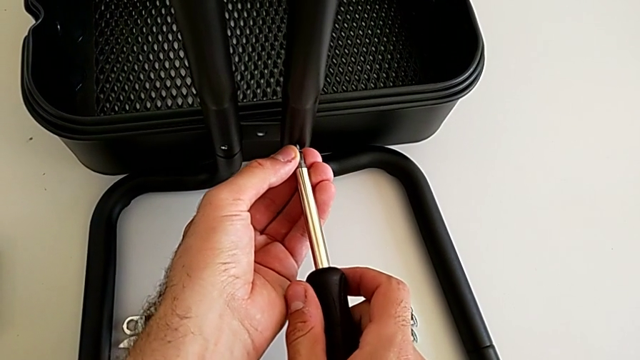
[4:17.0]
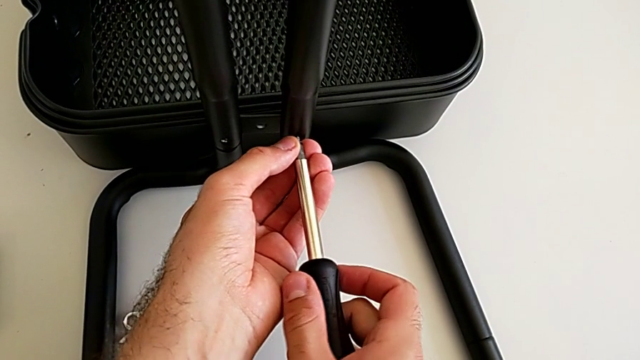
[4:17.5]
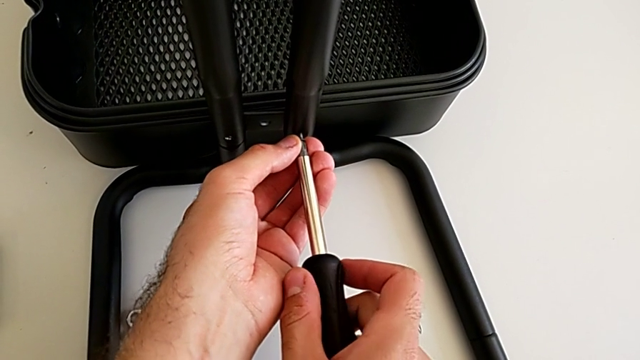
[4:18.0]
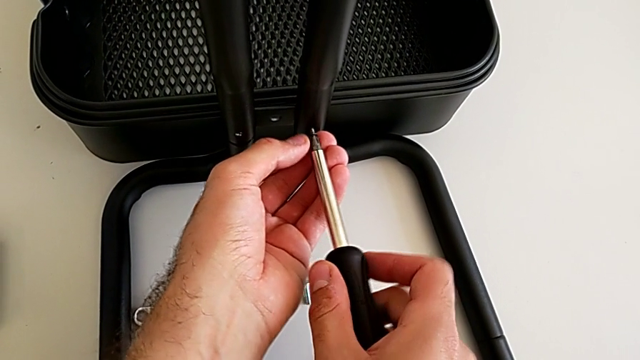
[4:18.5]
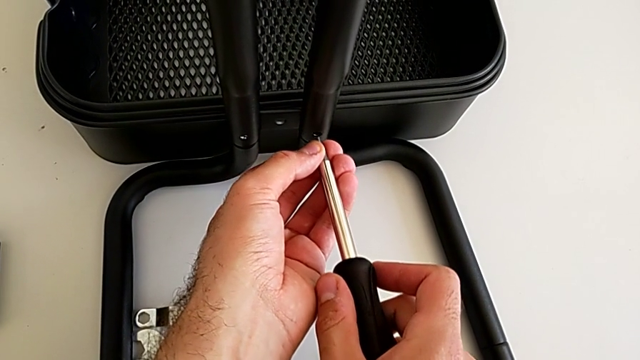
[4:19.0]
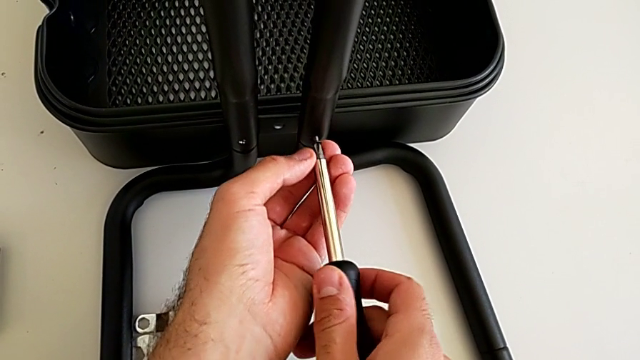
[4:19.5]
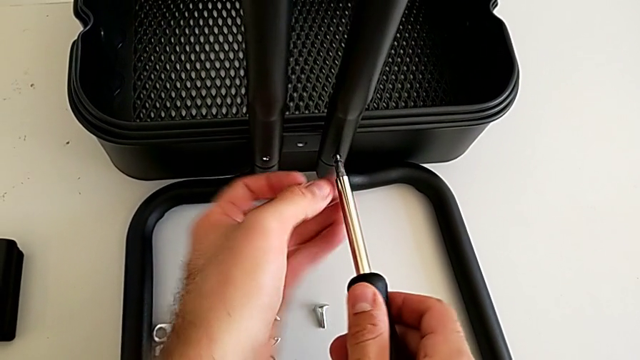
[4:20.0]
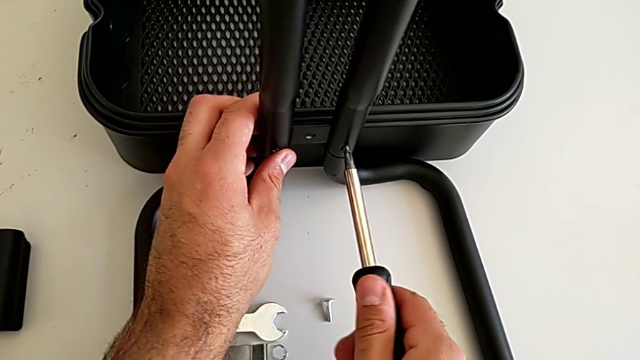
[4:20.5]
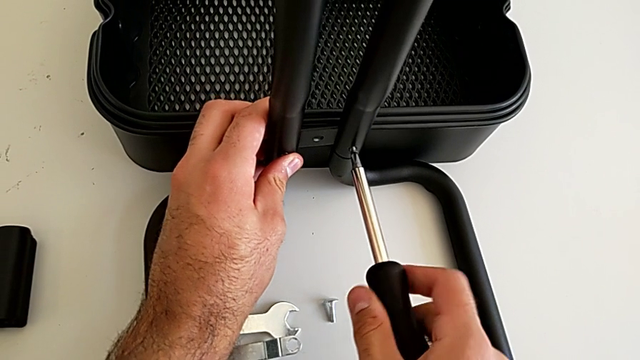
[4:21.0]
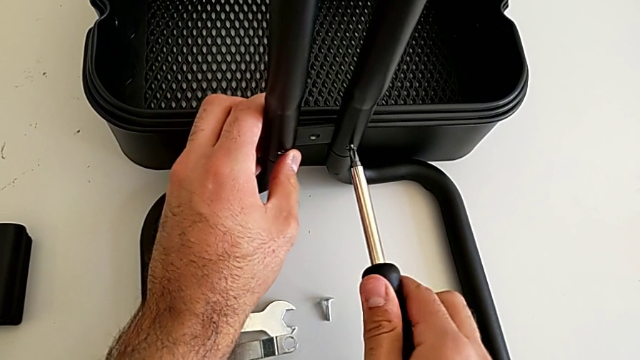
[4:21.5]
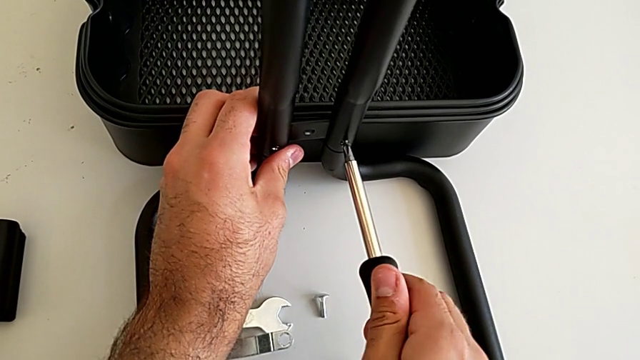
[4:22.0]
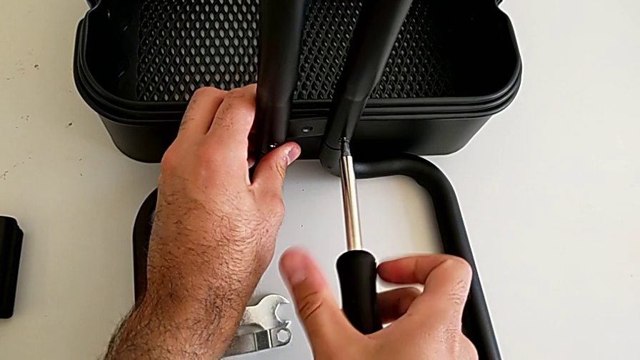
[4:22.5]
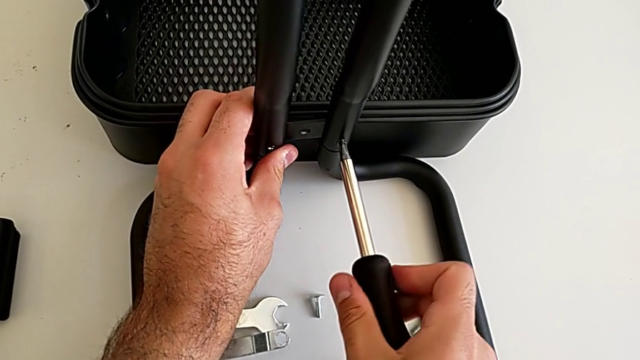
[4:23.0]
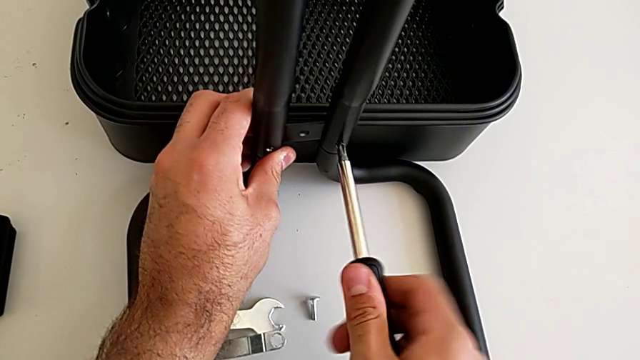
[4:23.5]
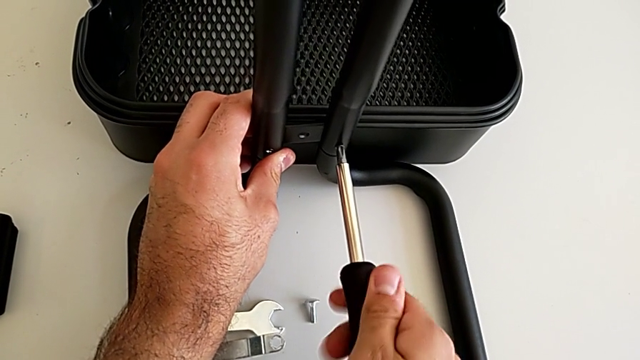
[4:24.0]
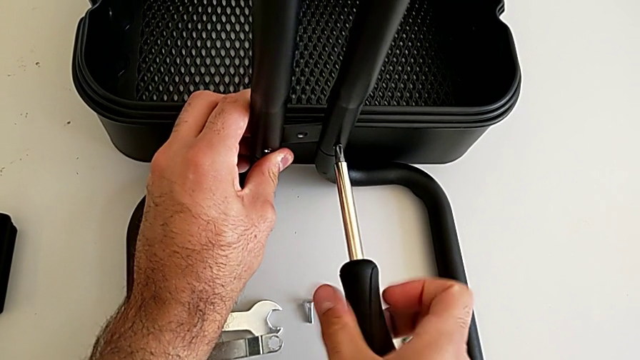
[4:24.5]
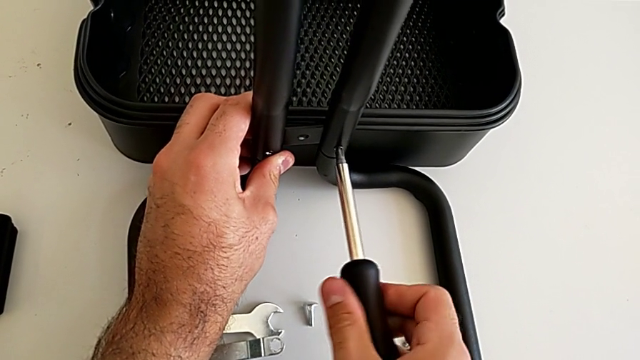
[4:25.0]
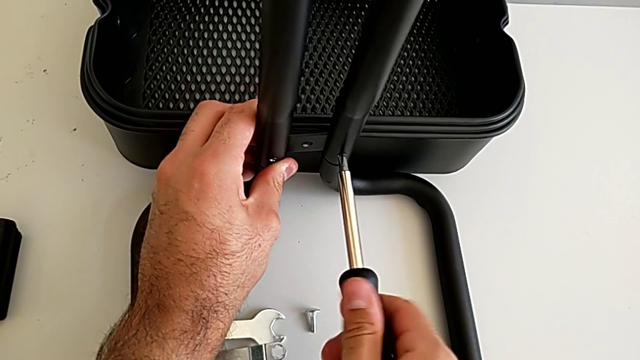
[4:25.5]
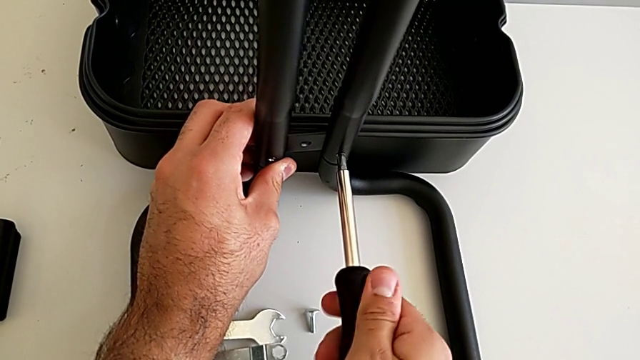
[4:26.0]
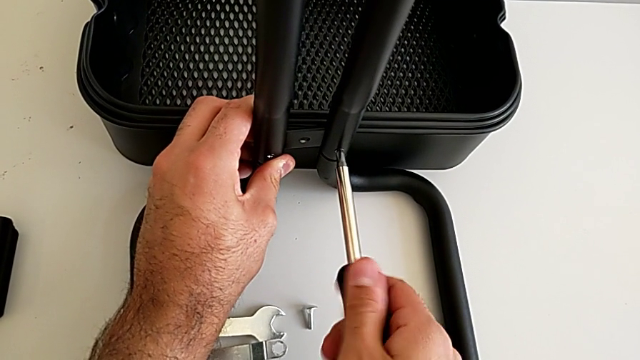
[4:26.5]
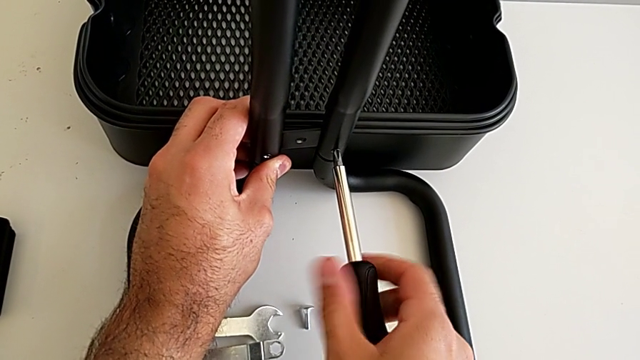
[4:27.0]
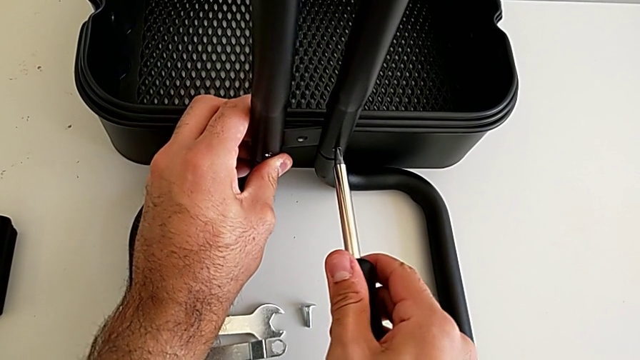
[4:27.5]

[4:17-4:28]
The camera wearer is assembling the first sidebars into the base frame. They screw the sixth screw.

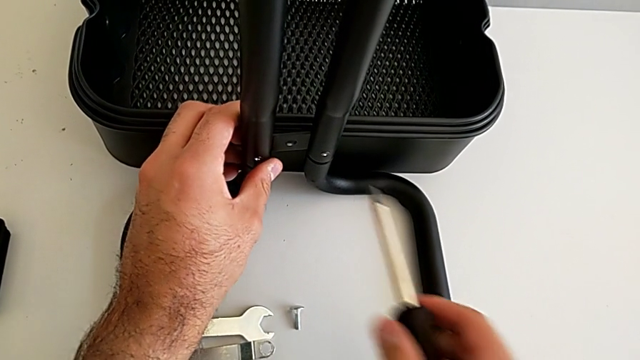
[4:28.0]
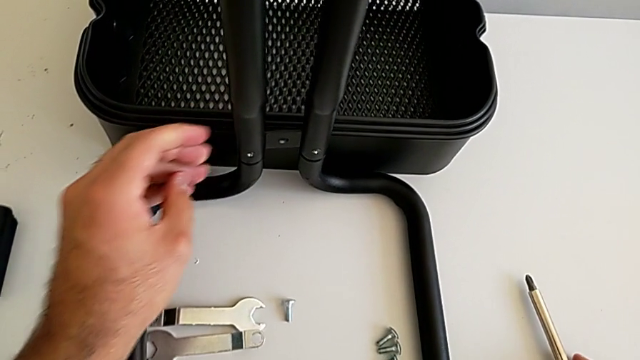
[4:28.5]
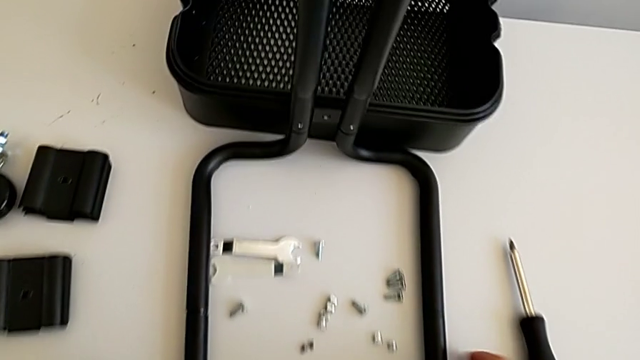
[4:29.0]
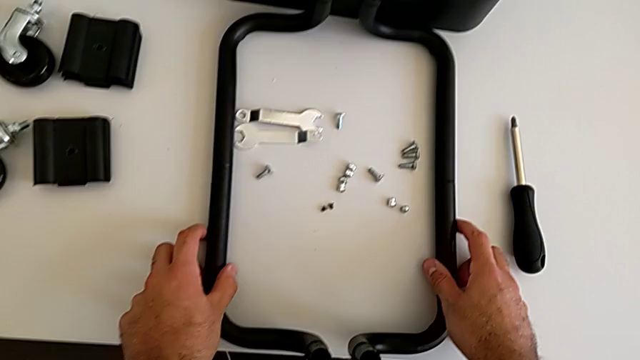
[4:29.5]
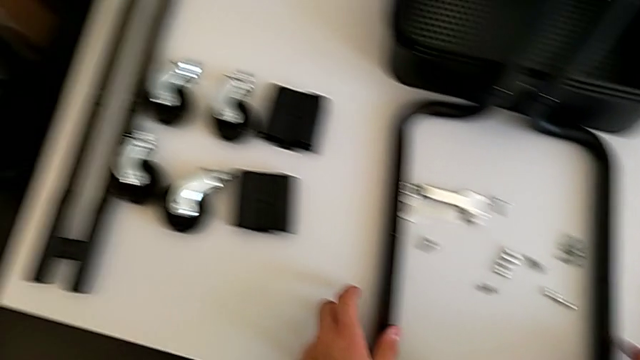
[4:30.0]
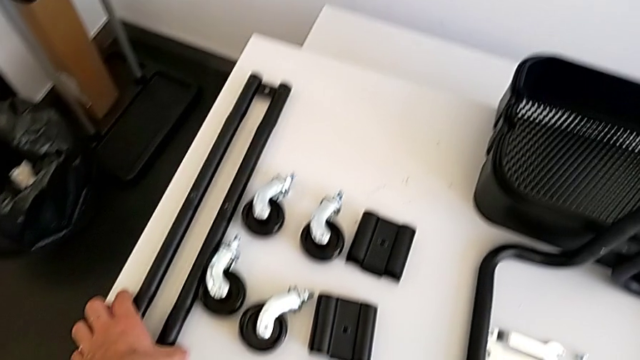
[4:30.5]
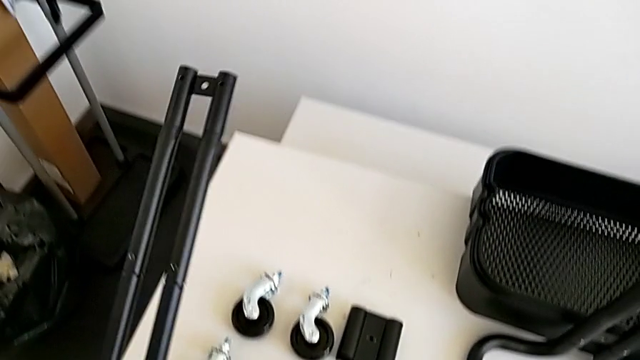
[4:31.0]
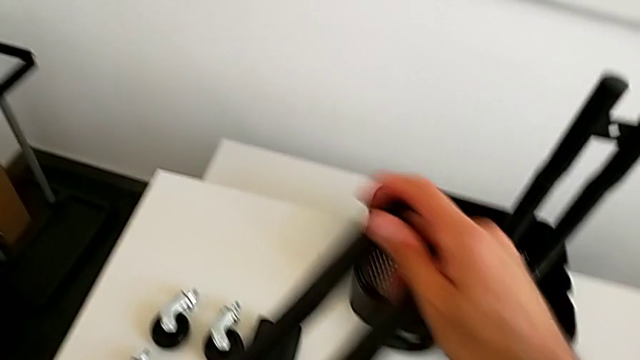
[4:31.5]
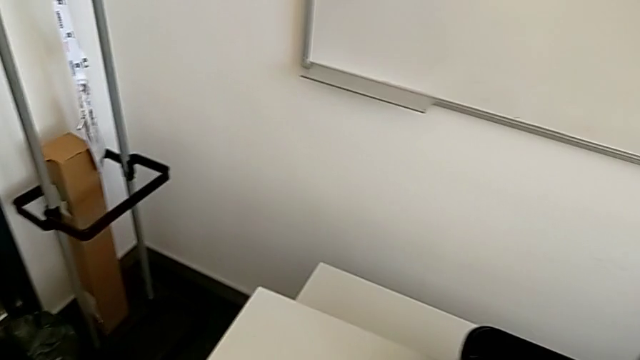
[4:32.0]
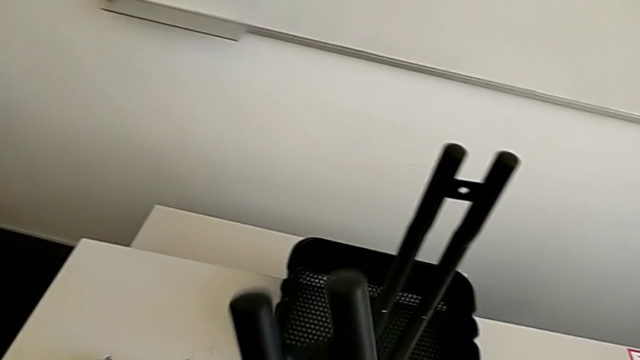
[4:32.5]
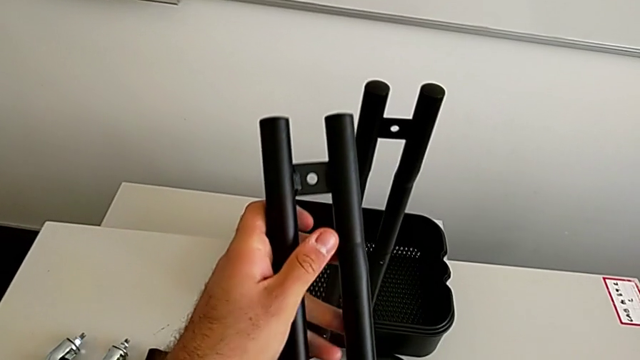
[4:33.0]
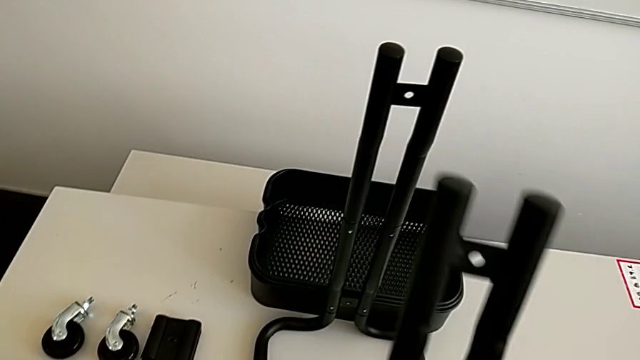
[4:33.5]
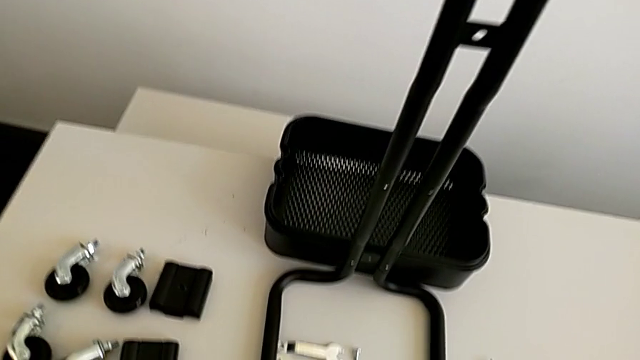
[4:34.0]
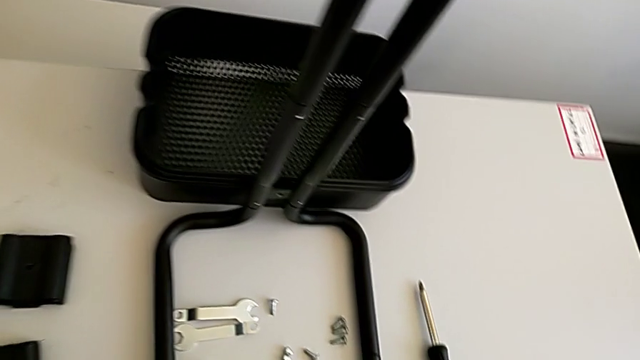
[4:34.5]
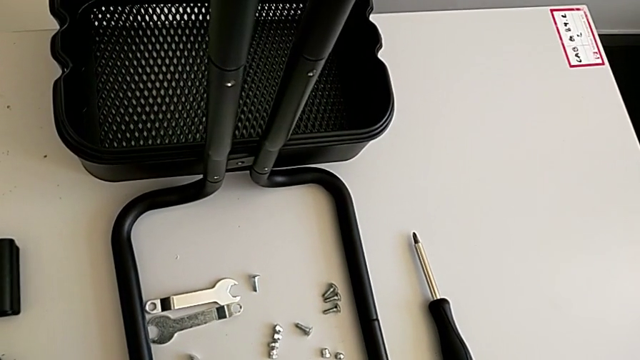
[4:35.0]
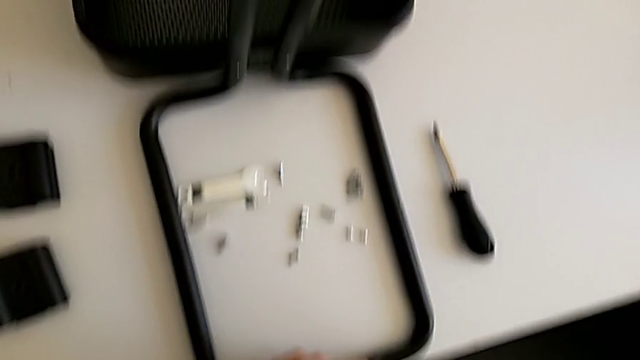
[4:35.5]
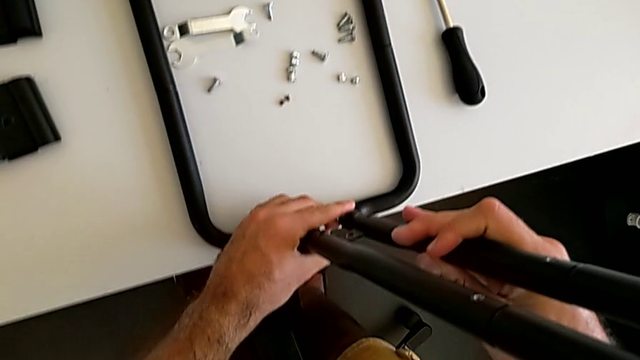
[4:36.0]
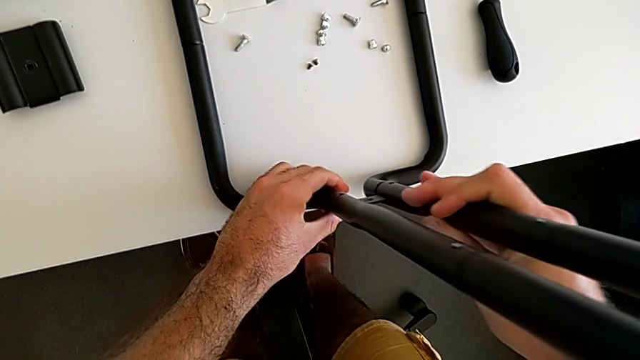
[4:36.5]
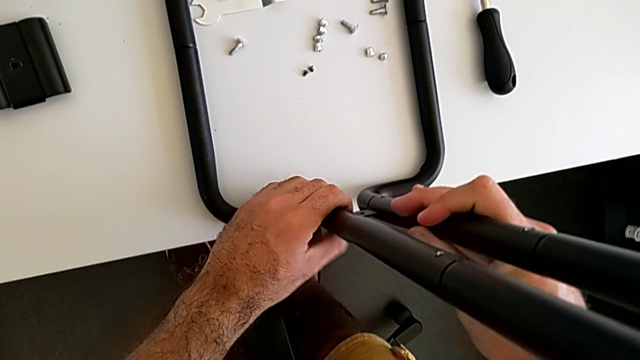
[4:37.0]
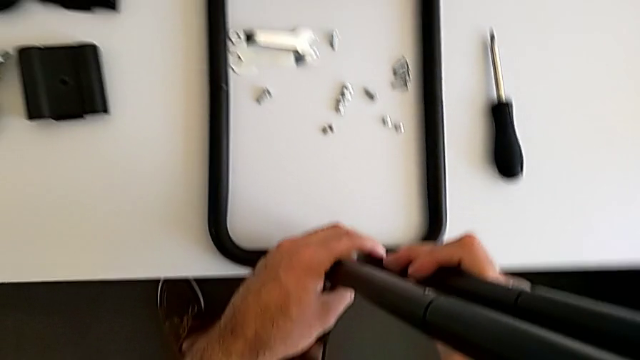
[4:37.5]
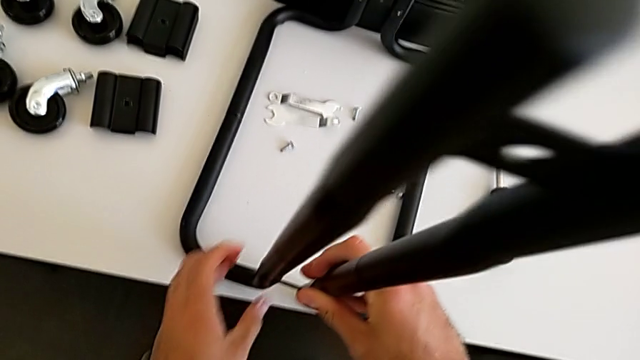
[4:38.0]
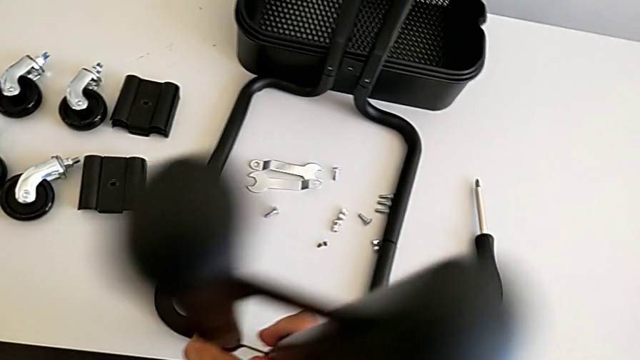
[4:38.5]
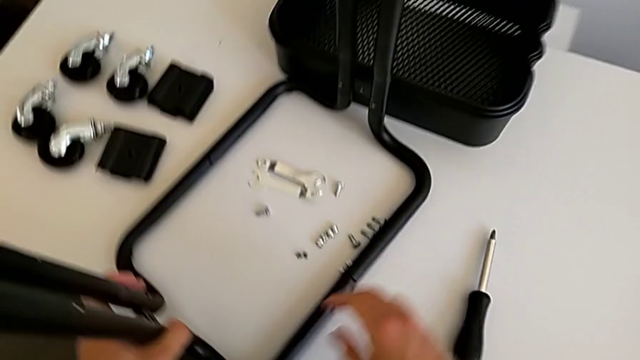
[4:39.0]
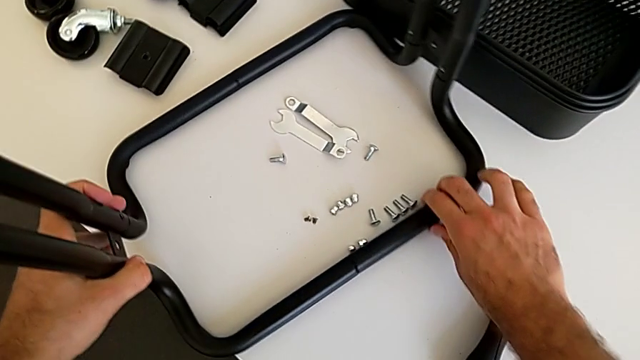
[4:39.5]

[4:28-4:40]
The camera wearer is assembling the second sidebar into the base frame. They place the black screwdriver, grab the second leg, insert it and rotate the black leg.
